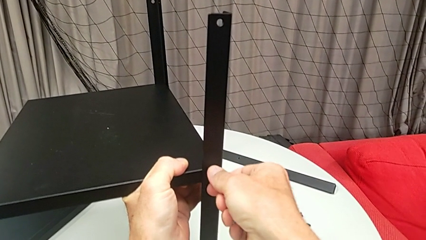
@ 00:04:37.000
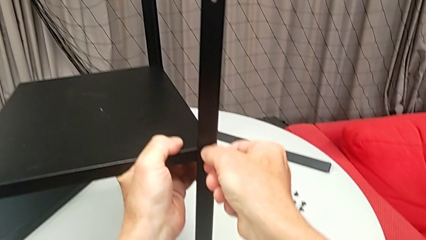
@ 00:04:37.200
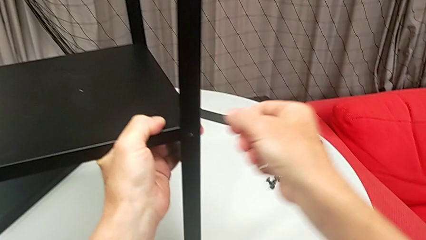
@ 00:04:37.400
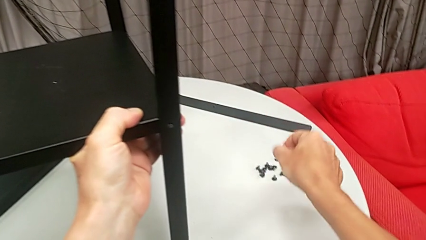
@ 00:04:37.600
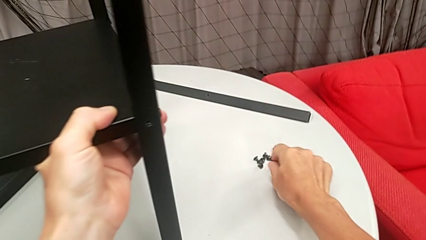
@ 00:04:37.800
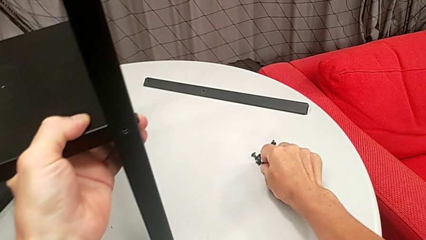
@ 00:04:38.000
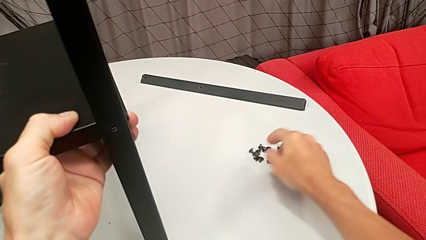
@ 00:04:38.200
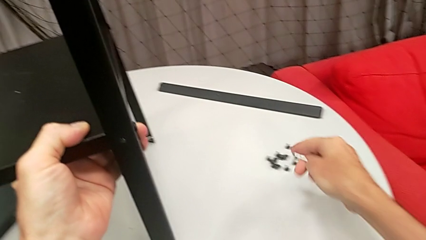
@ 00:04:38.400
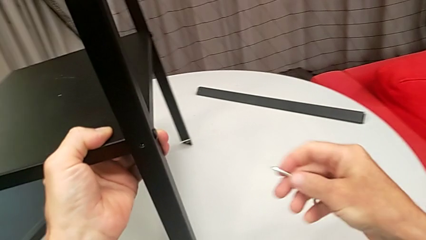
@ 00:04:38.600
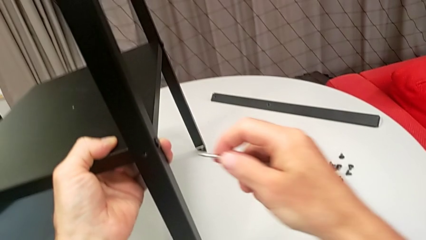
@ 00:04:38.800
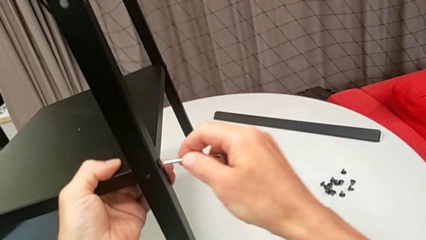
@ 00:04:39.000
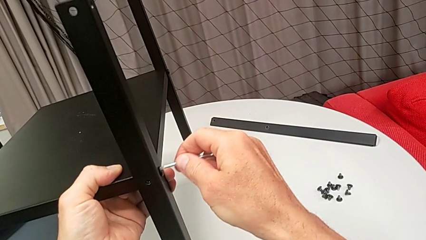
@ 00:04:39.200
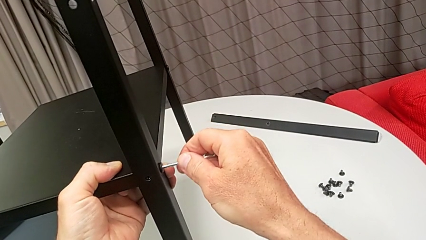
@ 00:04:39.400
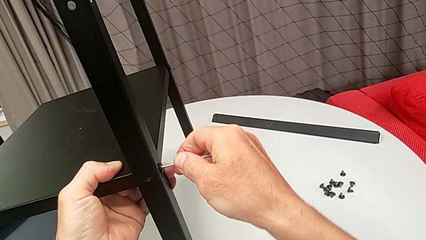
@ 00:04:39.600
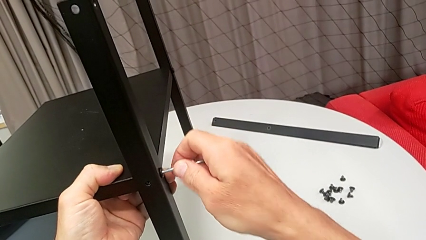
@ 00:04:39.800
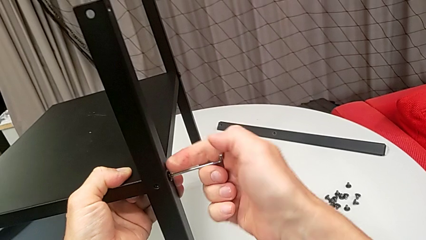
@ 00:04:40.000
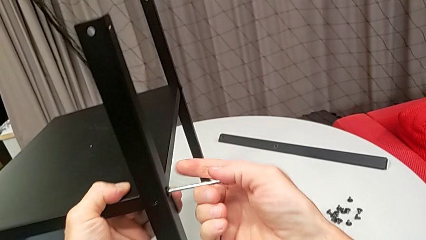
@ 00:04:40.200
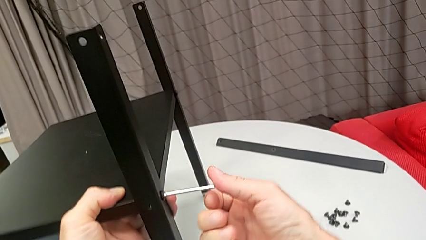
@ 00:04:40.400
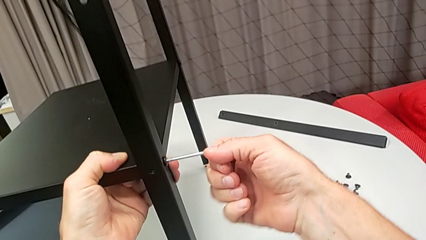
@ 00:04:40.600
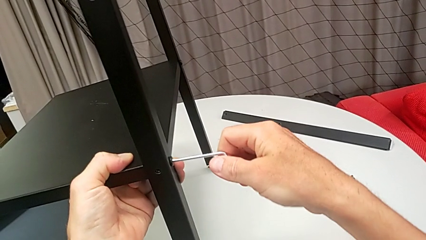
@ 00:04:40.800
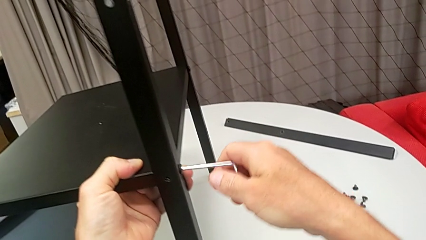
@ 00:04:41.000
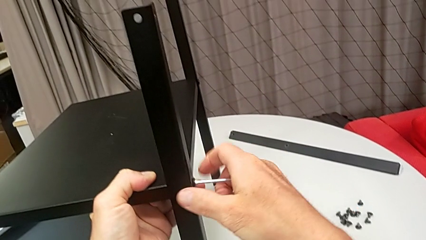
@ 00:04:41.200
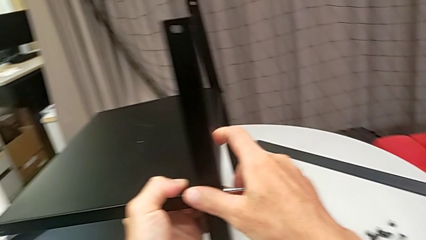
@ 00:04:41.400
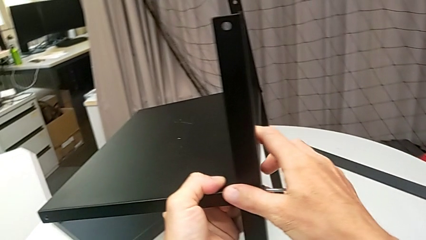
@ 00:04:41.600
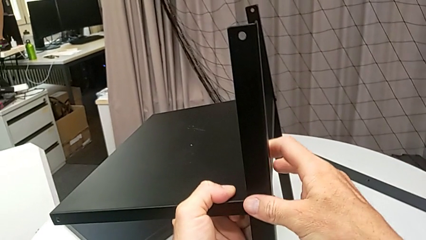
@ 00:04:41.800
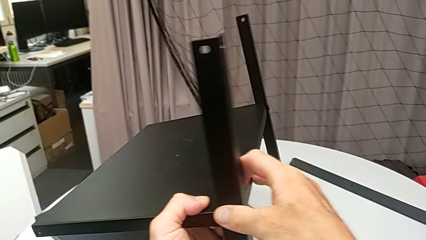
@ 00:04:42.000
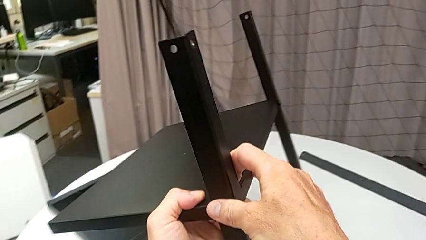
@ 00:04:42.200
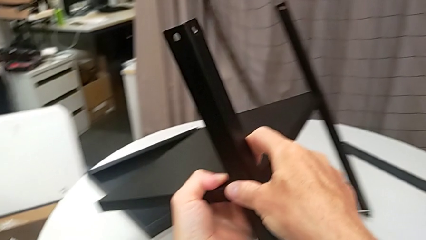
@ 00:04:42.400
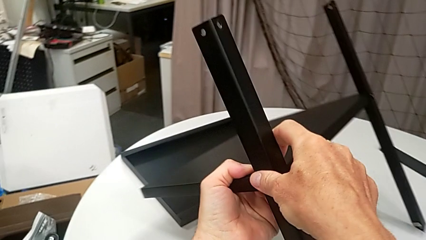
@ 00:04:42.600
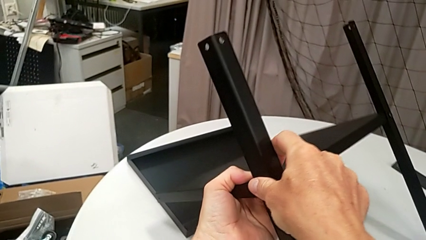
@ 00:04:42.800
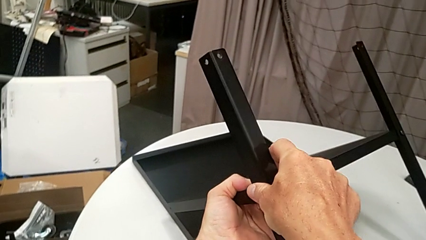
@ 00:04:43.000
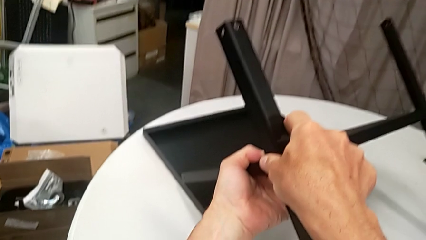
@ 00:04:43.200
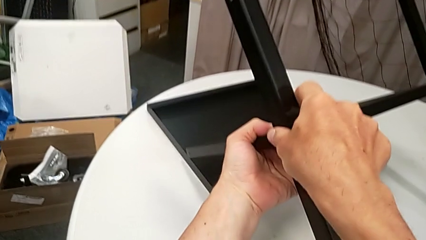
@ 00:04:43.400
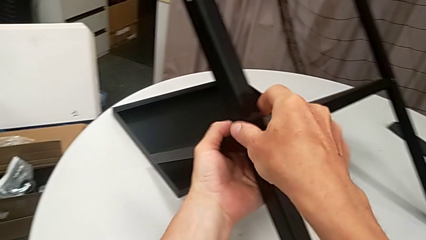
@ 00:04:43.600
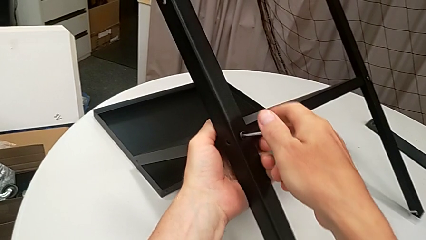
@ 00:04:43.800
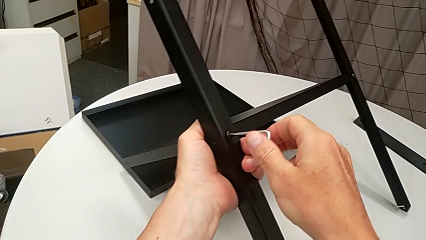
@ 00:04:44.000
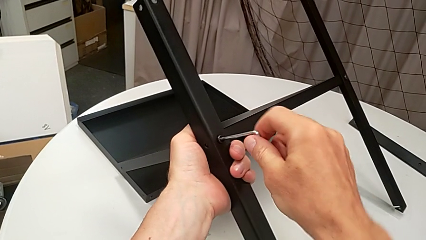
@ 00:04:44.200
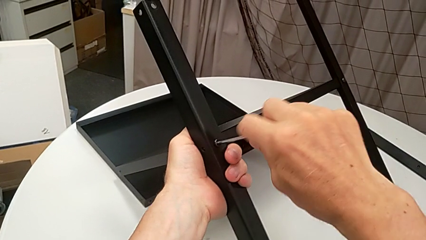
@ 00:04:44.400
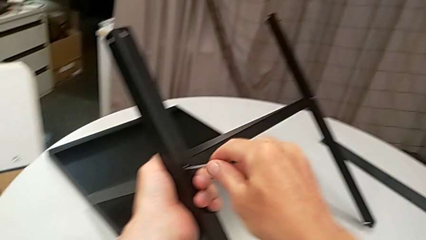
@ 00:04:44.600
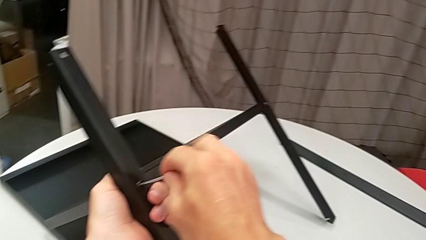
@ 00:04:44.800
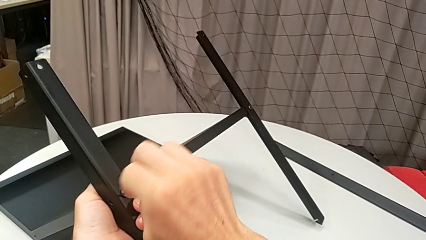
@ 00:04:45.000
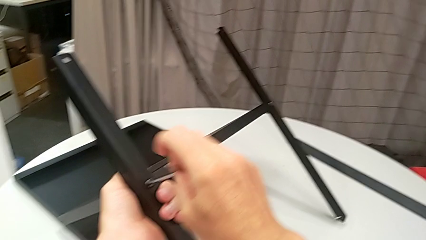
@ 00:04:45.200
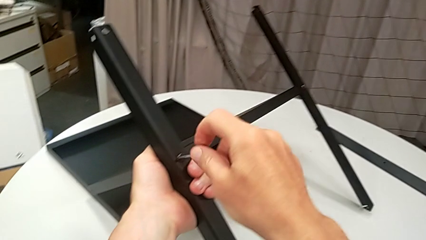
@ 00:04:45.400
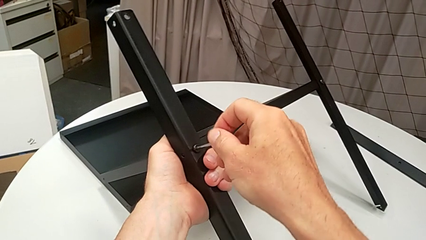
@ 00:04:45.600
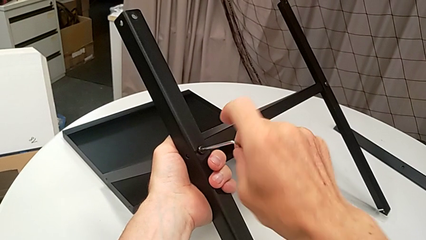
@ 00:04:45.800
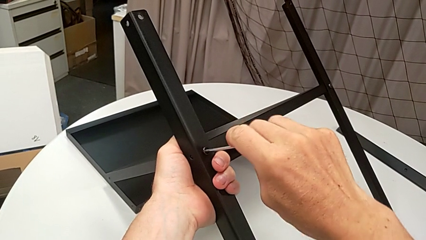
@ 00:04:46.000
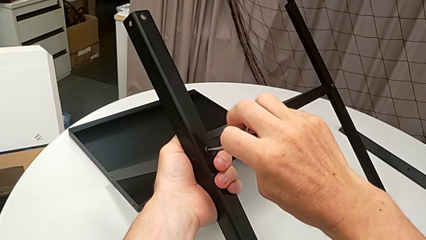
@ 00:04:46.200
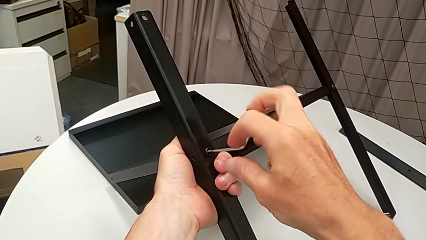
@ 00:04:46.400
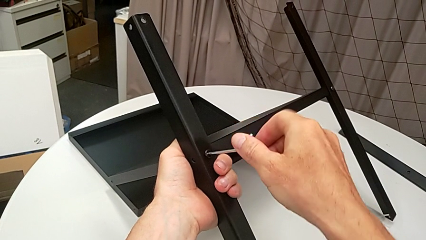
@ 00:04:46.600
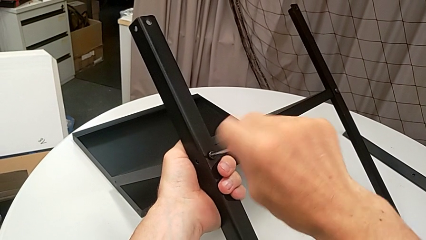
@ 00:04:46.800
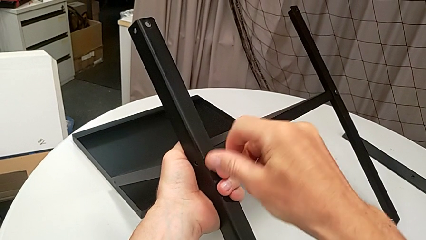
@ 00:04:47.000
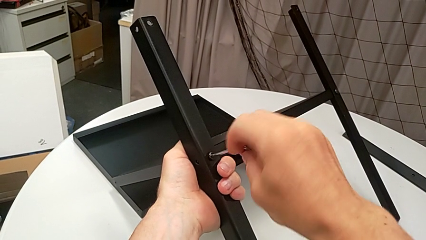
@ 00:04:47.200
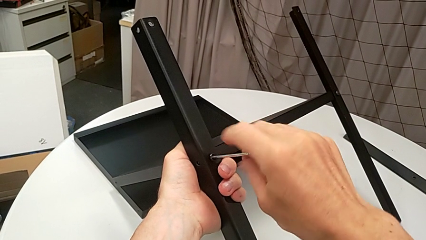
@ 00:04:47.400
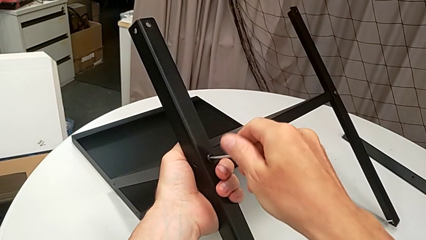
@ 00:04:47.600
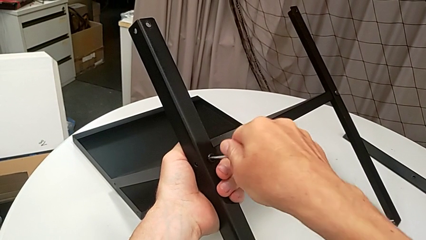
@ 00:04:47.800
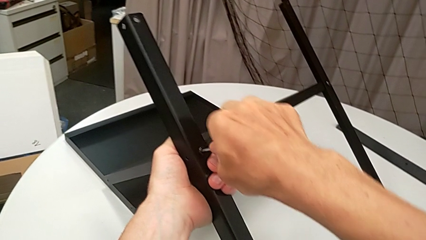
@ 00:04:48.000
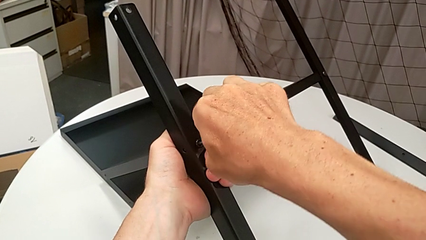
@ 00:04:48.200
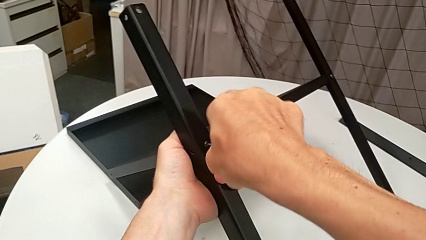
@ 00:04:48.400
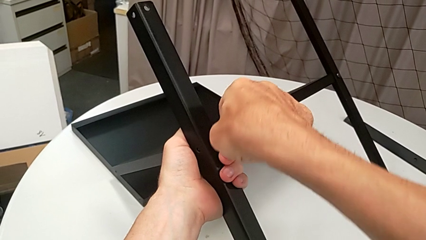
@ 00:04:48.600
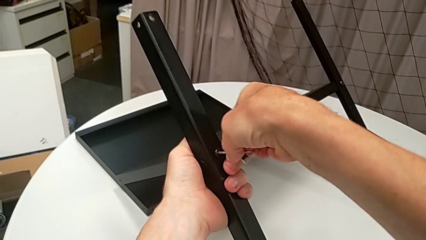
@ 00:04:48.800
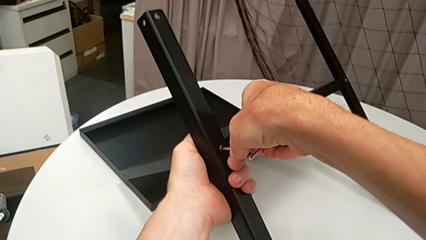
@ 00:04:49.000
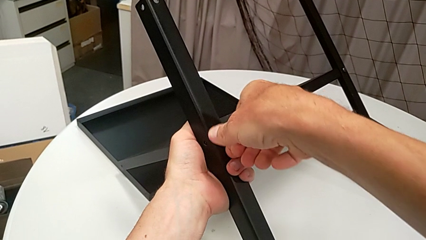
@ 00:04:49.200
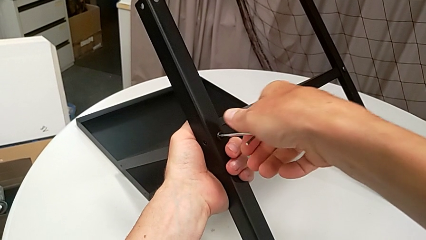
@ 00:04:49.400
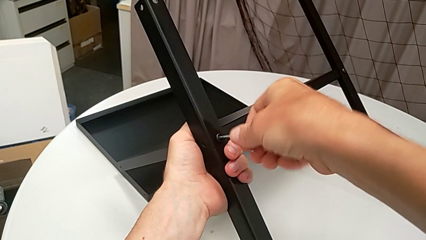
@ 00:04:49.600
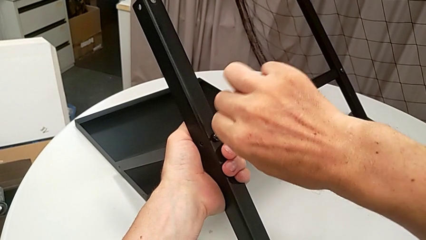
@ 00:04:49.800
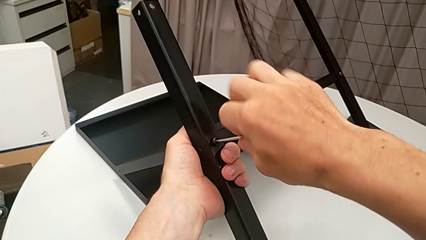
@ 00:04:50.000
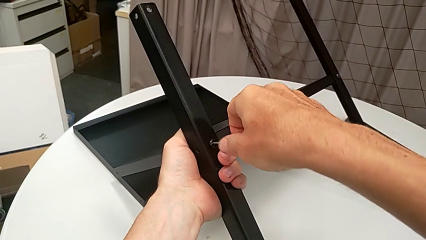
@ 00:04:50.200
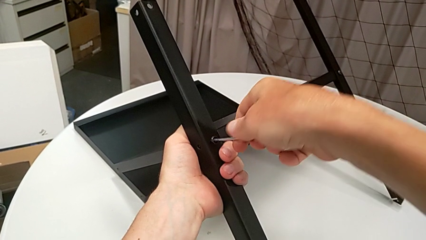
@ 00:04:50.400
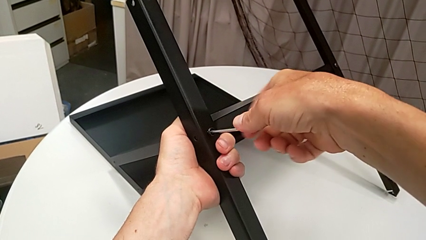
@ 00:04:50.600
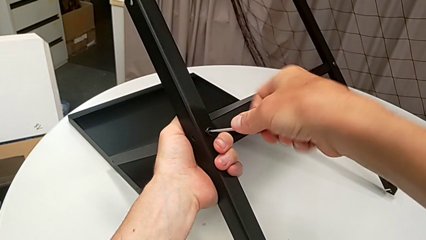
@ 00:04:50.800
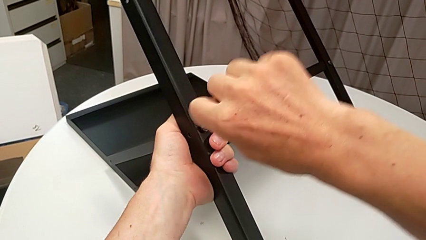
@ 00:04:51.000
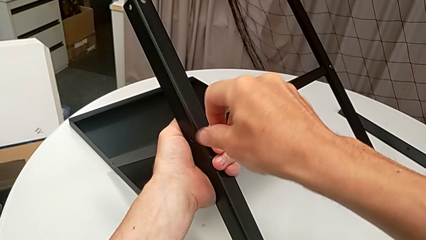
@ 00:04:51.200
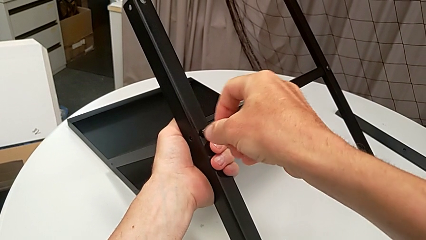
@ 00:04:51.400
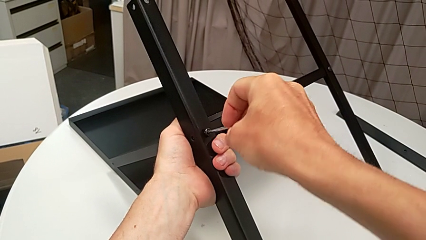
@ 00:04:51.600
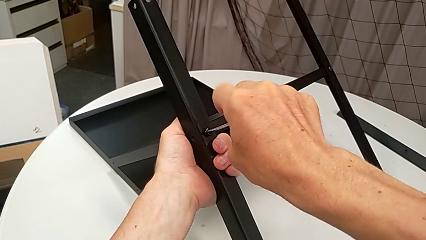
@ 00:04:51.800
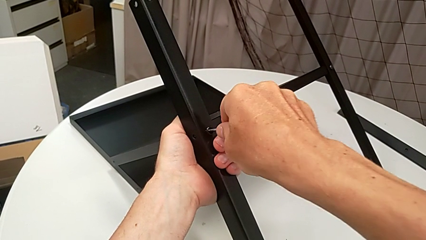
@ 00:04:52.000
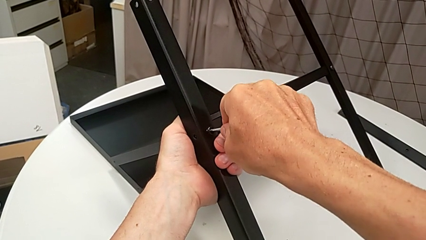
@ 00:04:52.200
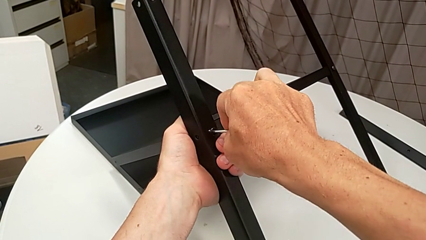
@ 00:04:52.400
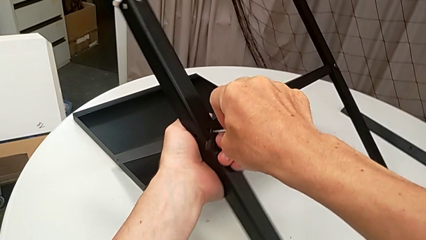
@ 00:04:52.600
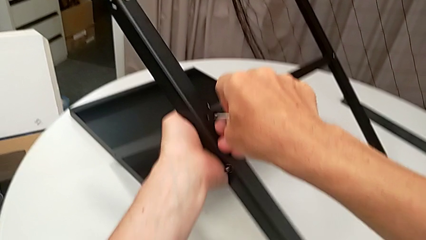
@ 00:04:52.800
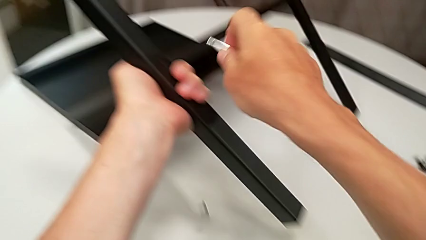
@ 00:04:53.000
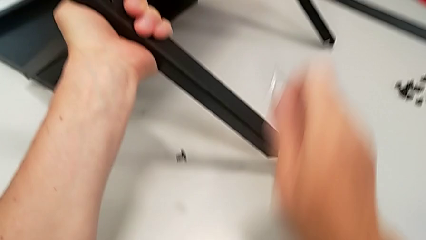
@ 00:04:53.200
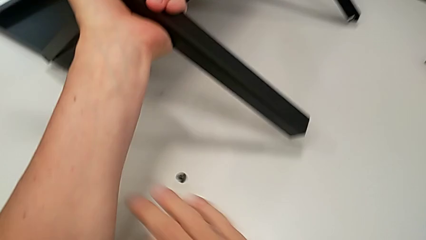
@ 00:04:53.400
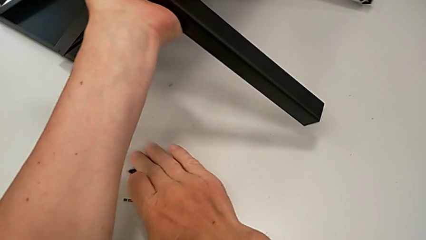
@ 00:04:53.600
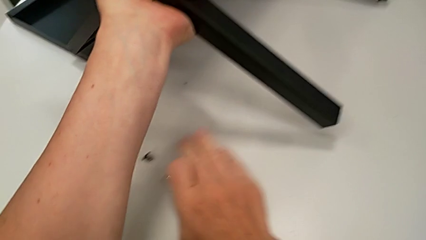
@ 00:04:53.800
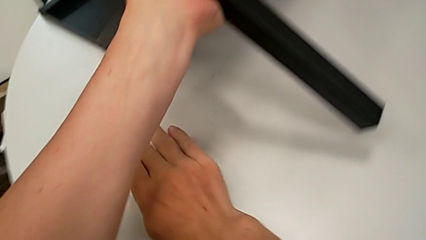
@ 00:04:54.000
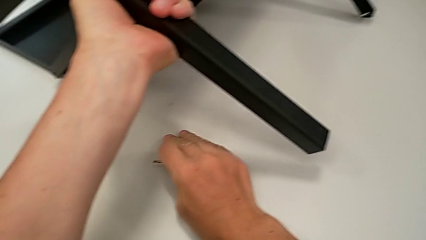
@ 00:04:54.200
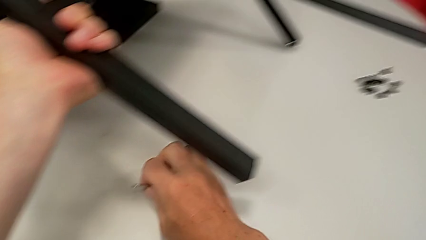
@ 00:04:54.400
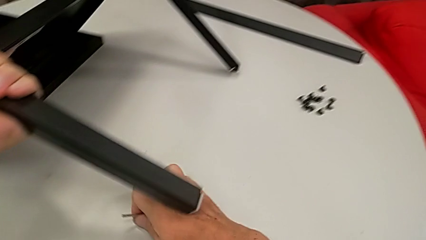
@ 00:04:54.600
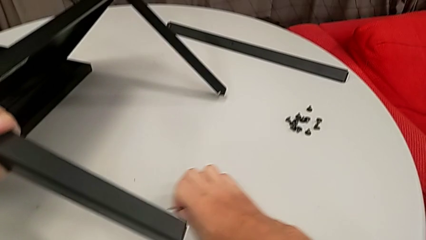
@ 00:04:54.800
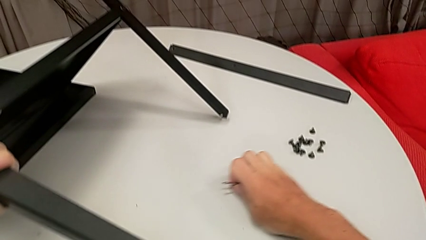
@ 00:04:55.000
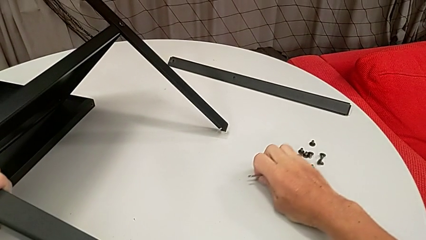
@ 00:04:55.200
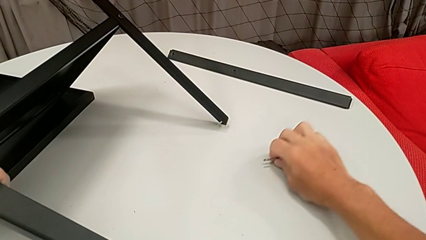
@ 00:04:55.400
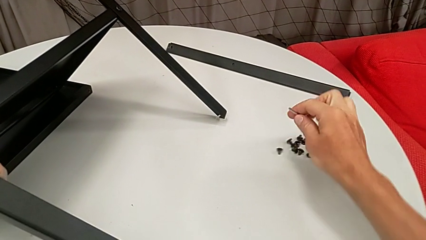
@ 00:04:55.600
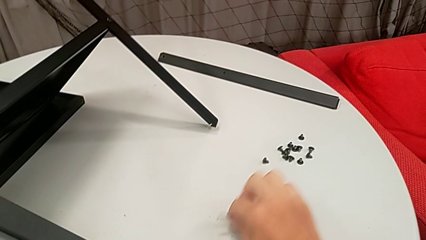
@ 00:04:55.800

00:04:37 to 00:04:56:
The camera wearer is disassembling the third leg from the shelf. They disassemble the hex socket head, place it, approach it, insert the Allen wrench, grab the nightstand, rotate it, unscrew the hex socket head, wrongly drop it, grab it and place it.
